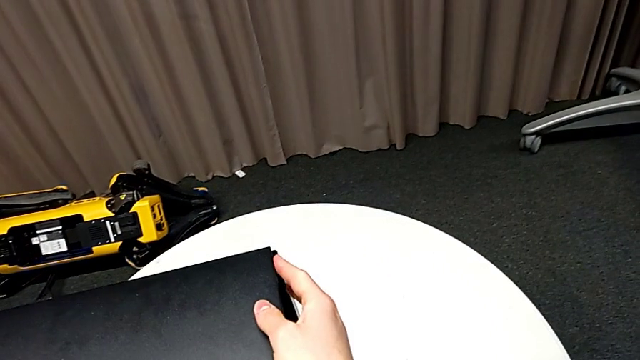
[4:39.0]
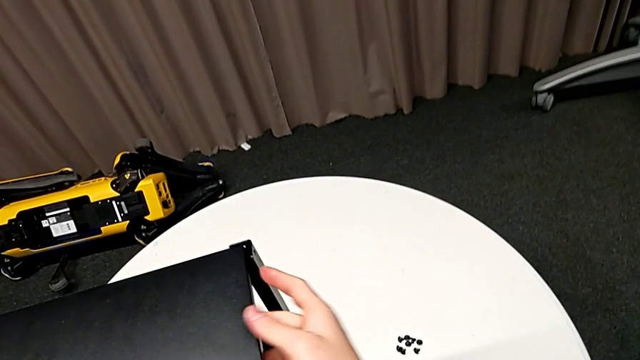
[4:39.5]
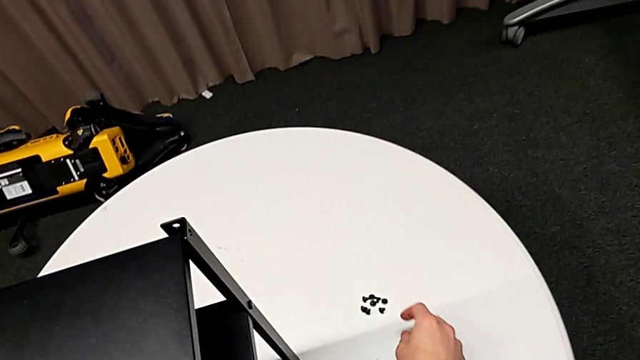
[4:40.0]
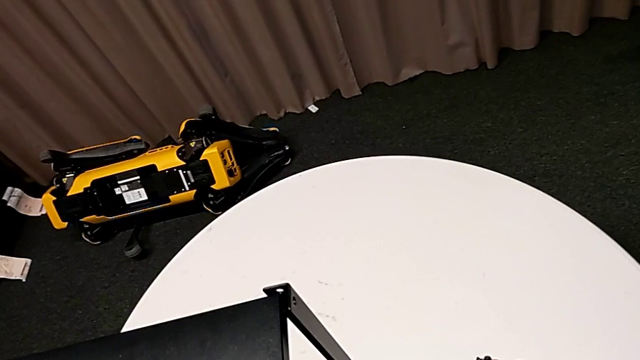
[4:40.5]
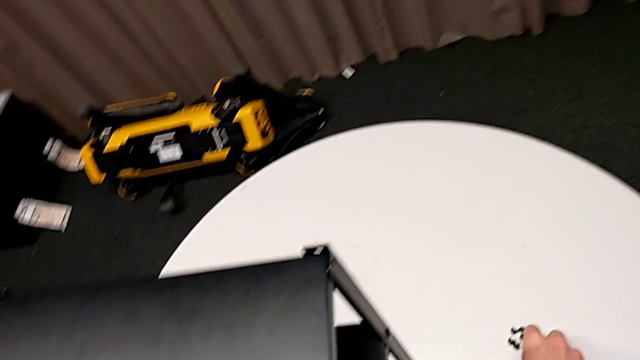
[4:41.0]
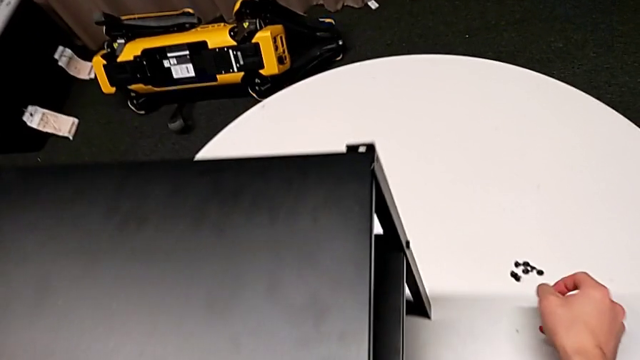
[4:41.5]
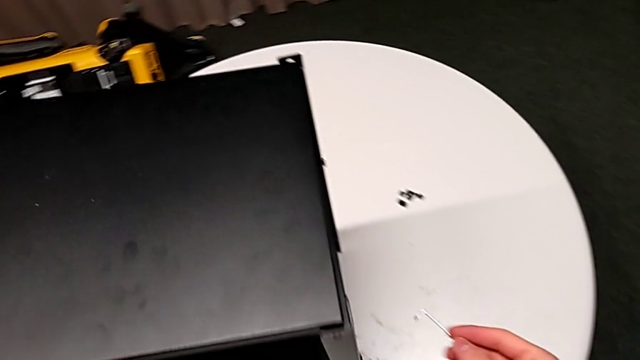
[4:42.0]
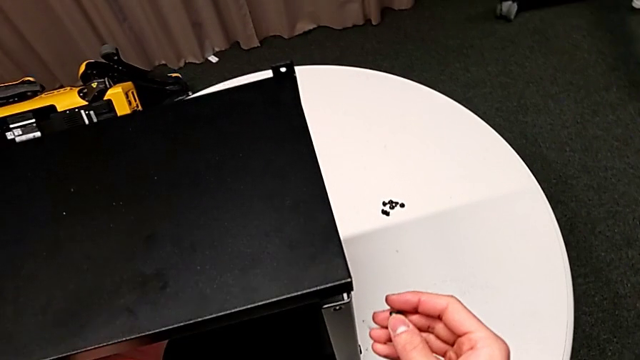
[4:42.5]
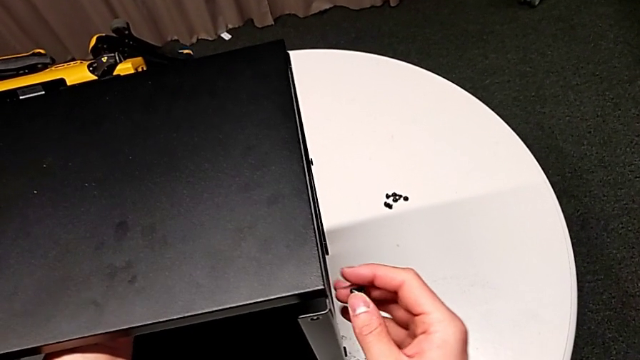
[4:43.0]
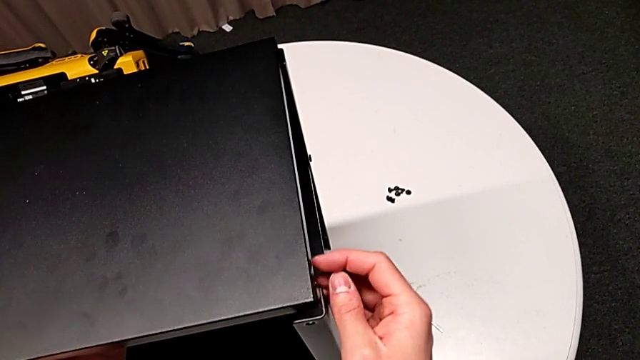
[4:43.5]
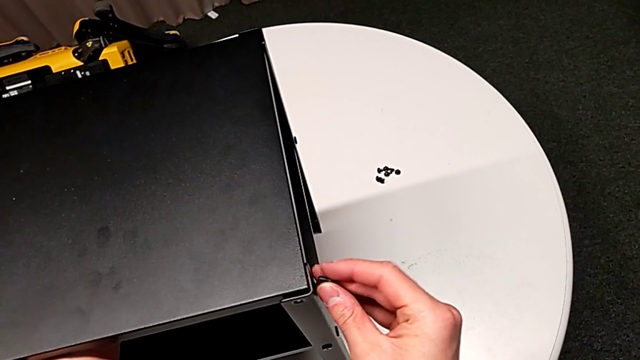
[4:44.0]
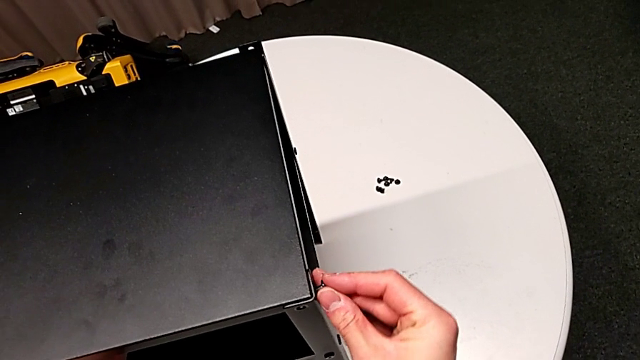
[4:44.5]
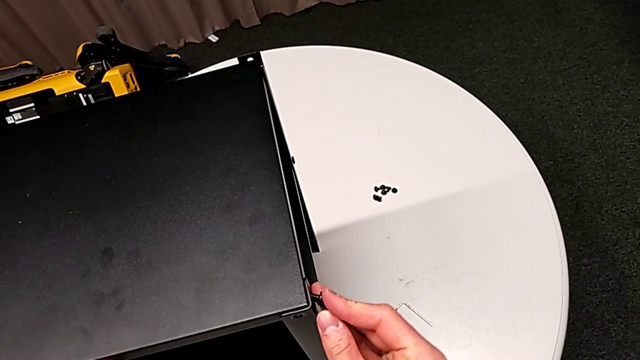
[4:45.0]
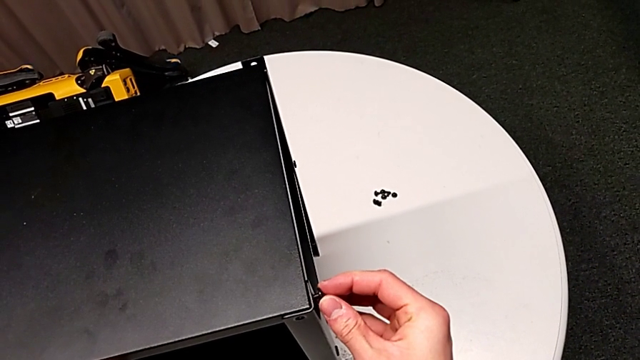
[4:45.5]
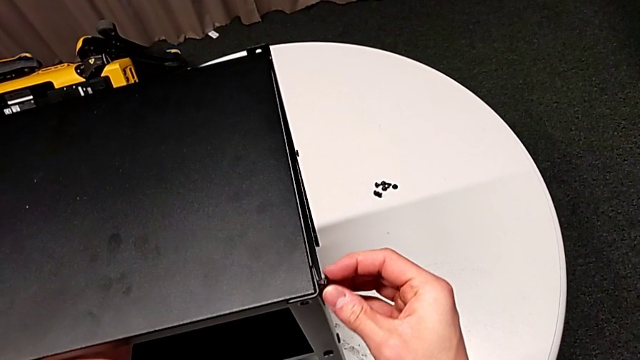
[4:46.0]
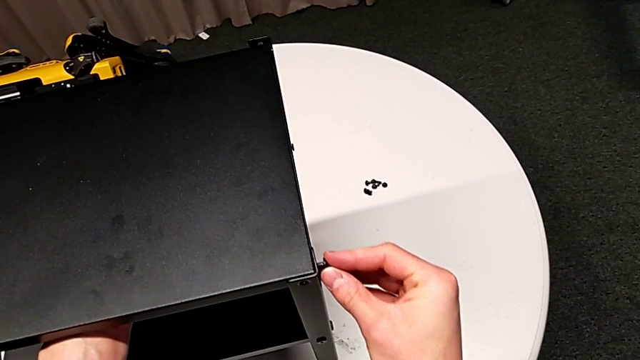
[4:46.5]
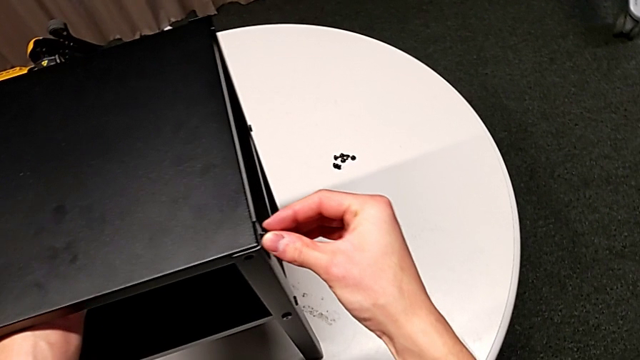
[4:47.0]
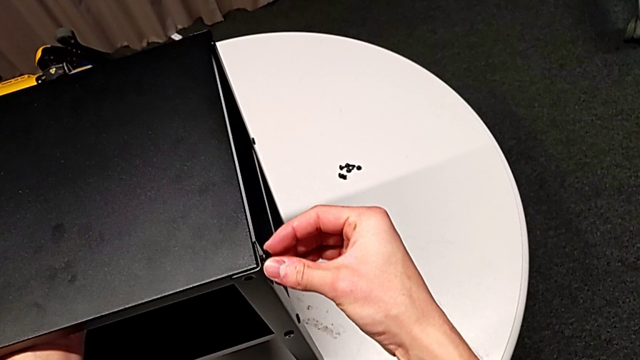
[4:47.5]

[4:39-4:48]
The camera wearer is assembling the first leg of the table. They grab the hex socket head, lift it, align the tray, insert the hex socket head and align it.

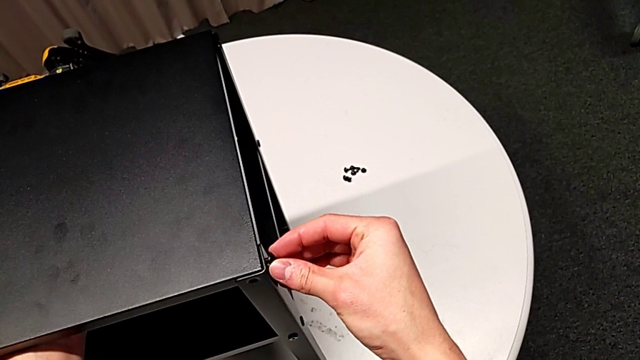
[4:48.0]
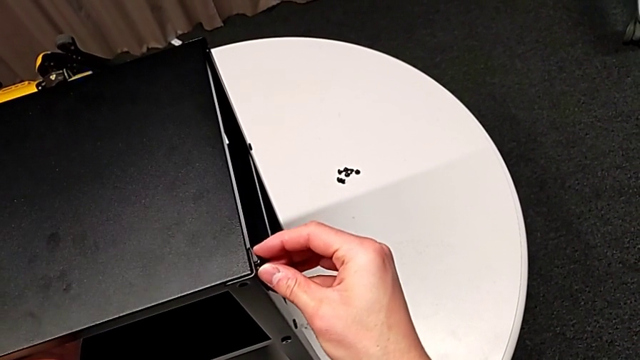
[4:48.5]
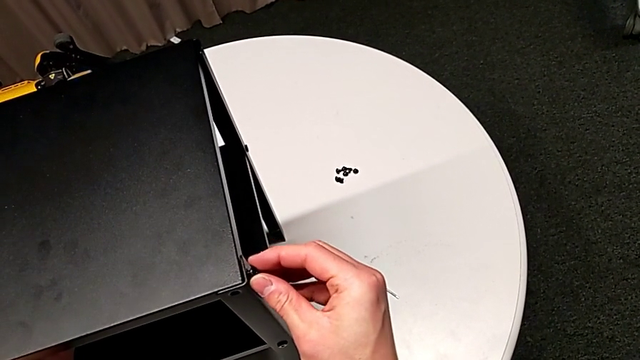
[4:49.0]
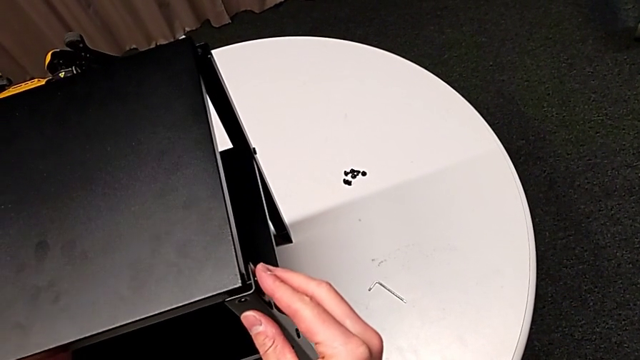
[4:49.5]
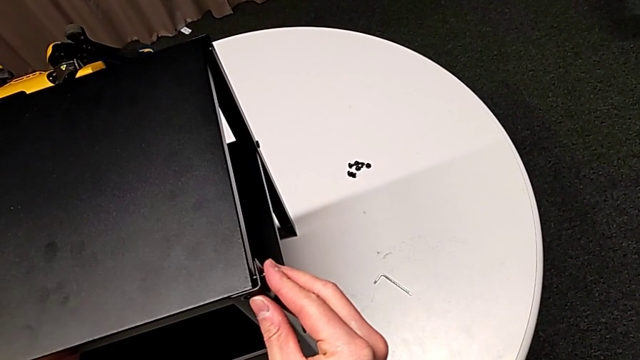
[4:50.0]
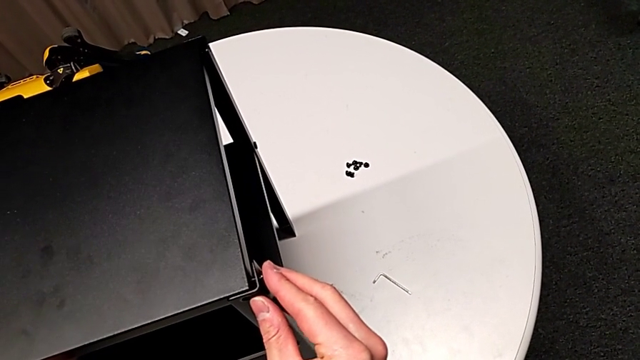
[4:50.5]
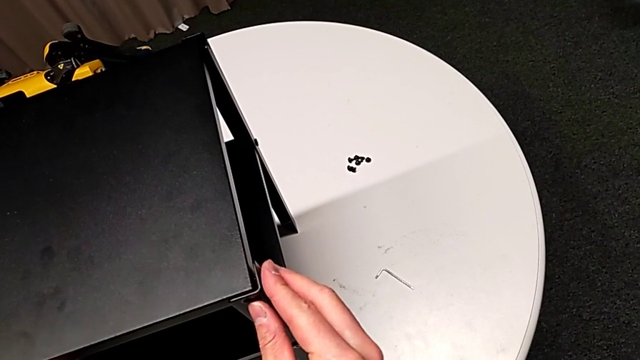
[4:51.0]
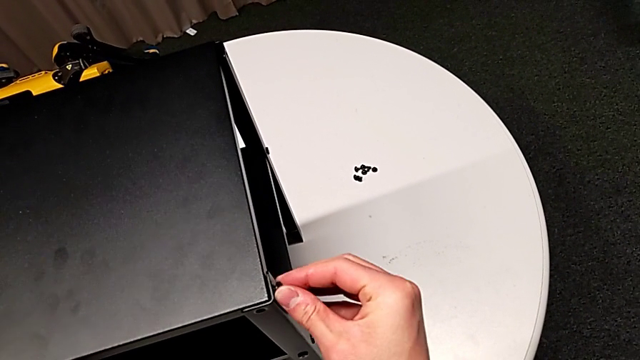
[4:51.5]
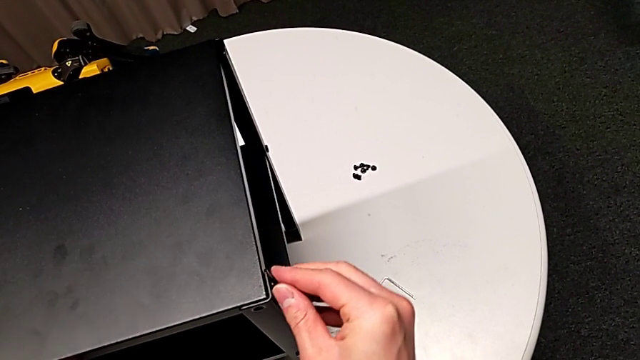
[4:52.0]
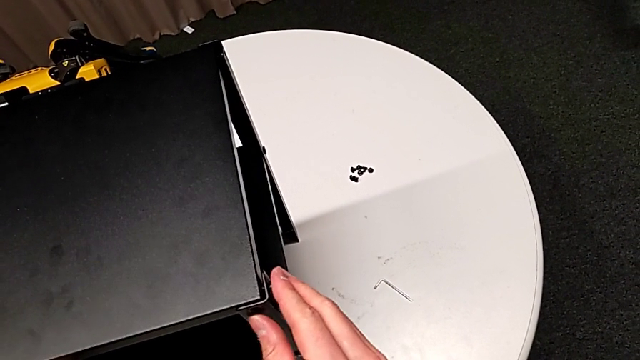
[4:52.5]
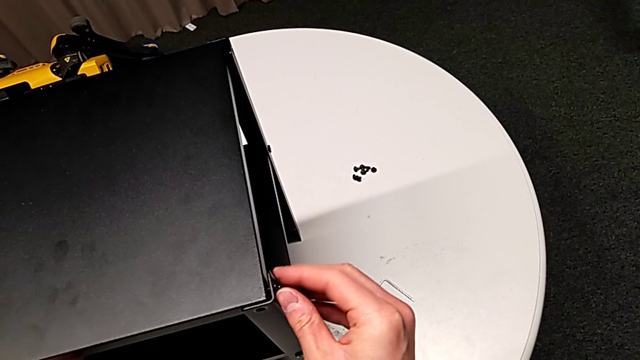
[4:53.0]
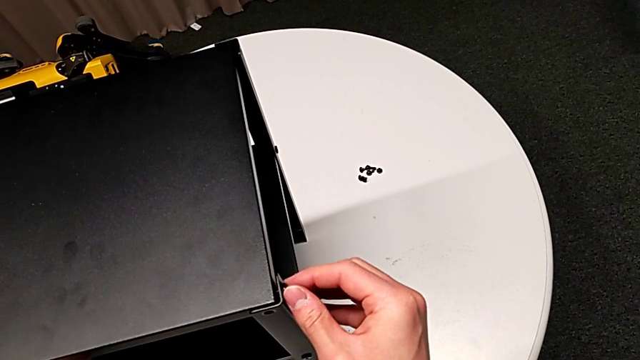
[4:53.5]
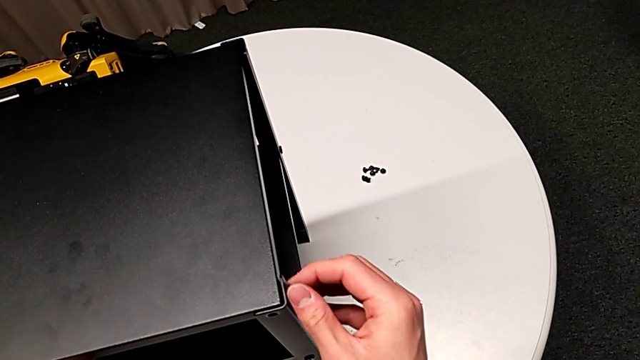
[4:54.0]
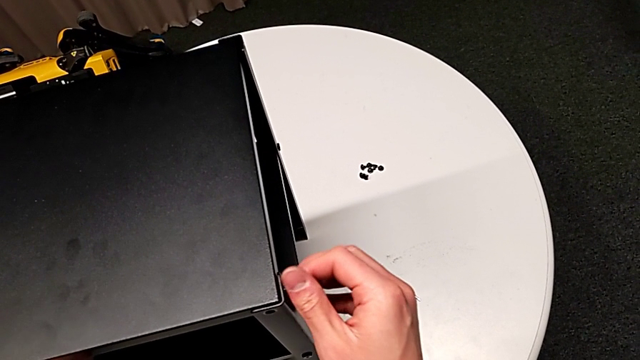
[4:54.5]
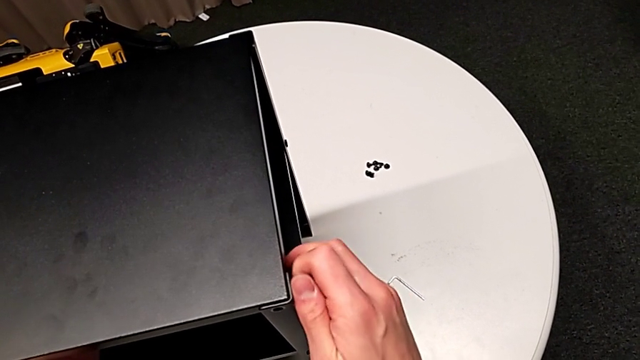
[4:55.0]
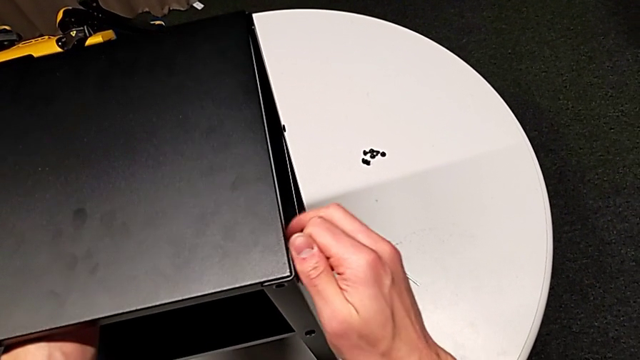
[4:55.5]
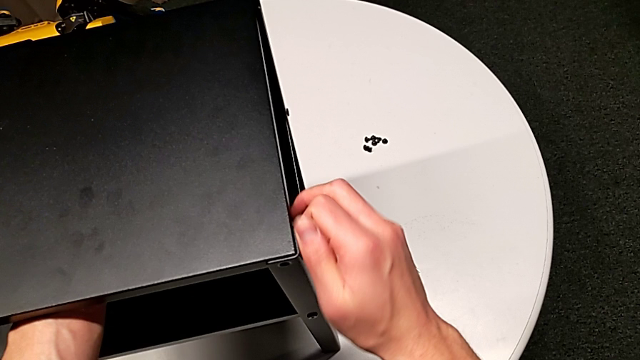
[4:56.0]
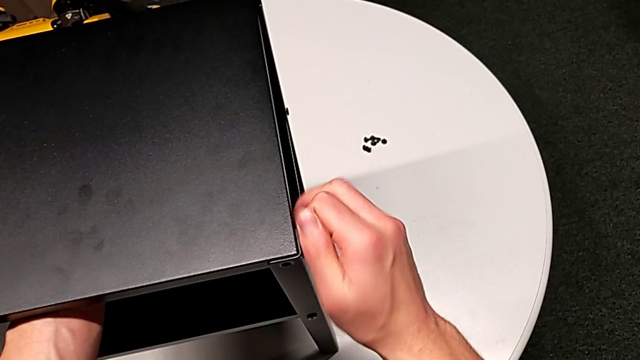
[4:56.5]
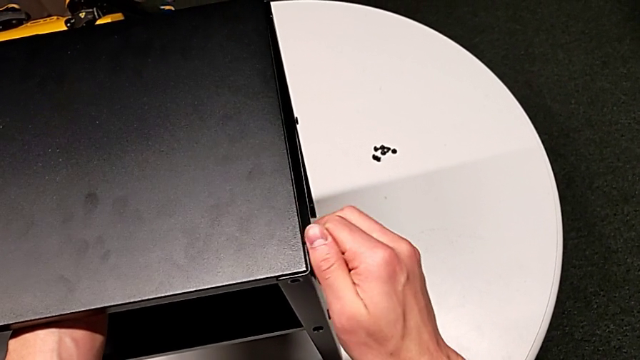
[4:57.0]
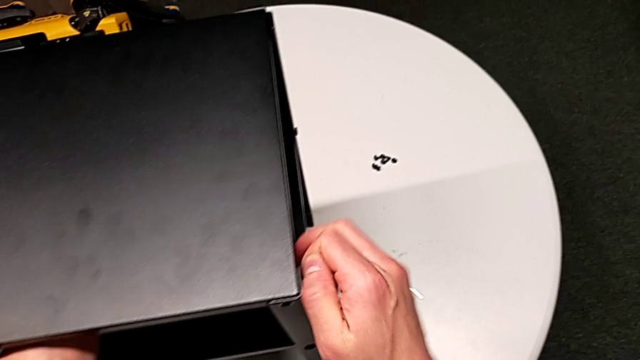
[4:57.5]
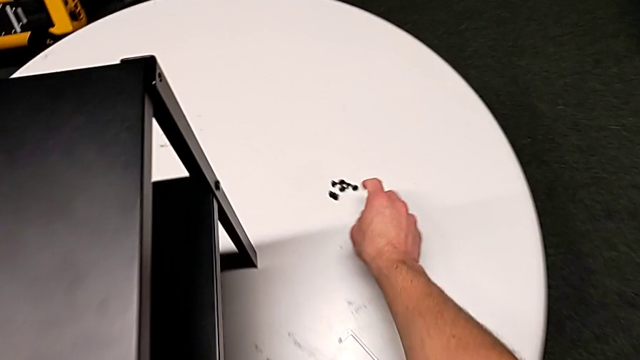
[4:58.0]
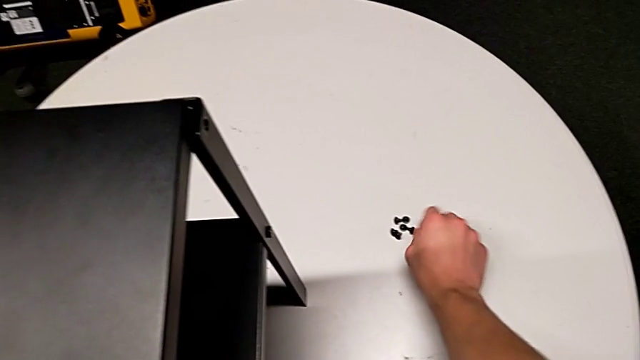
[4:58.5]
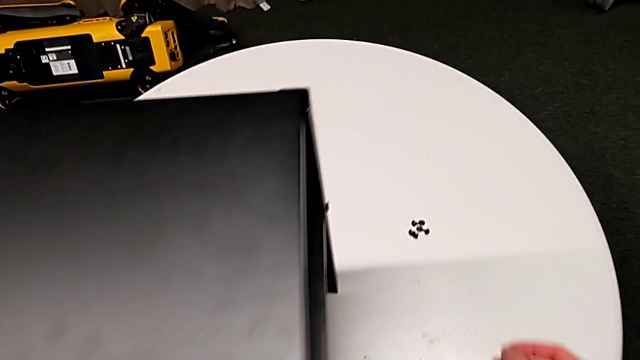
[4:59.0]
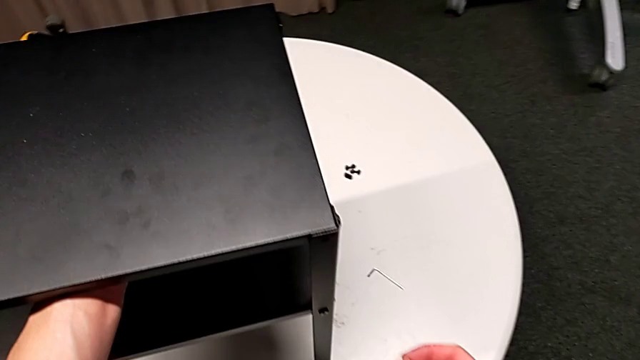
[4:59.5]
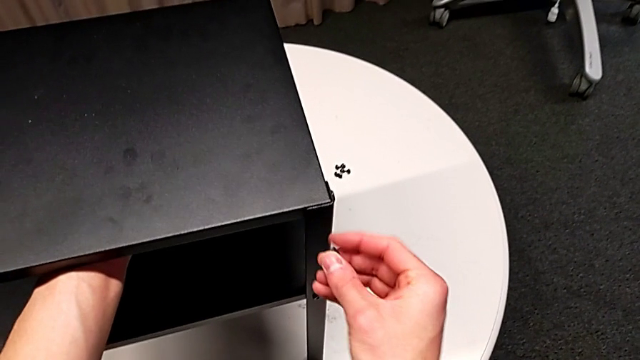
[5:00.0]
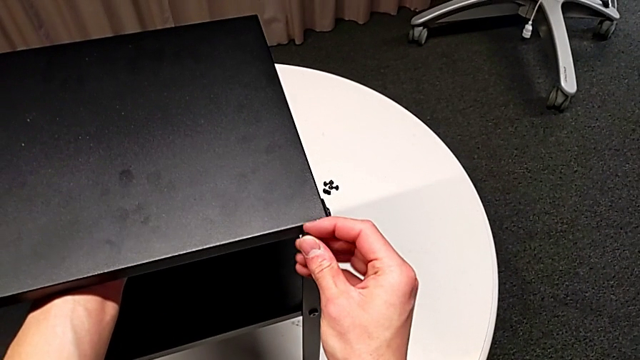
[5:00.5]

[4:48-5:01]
The camera wearer is assembling the first leg of the table. They align the tray, insert the hex socket head, screw it, grab it, approach it and insert it.
